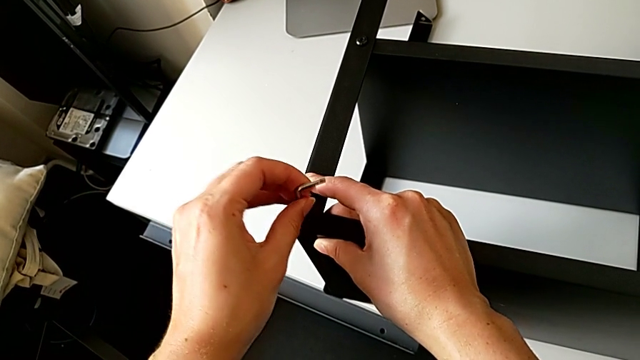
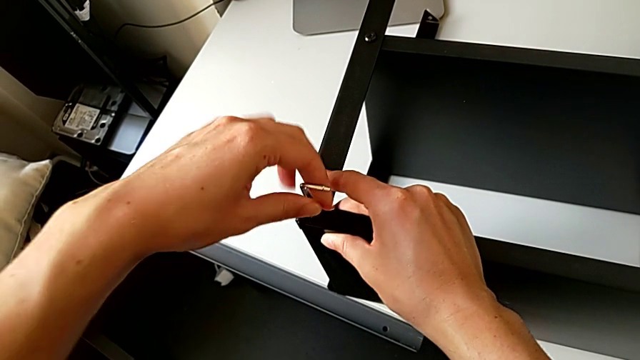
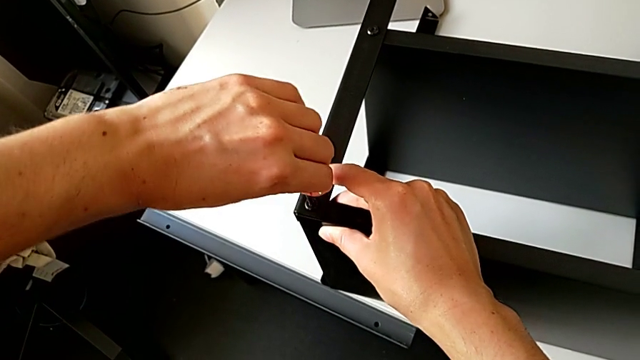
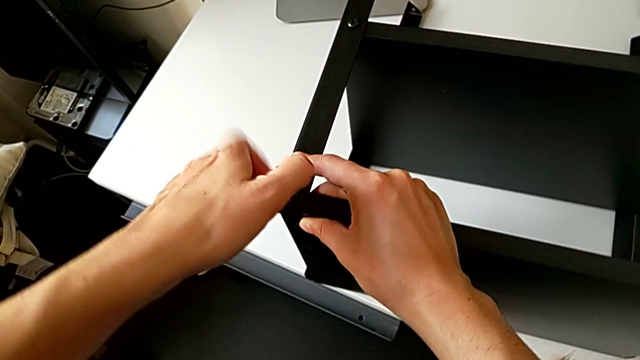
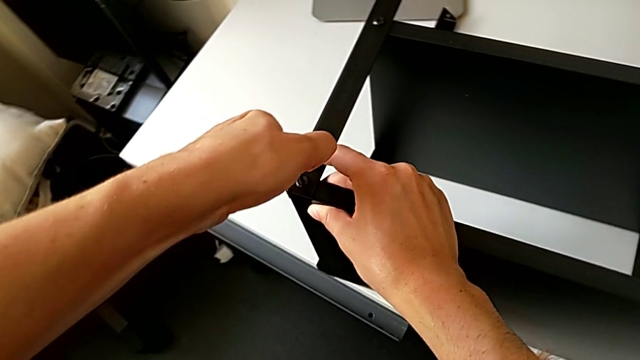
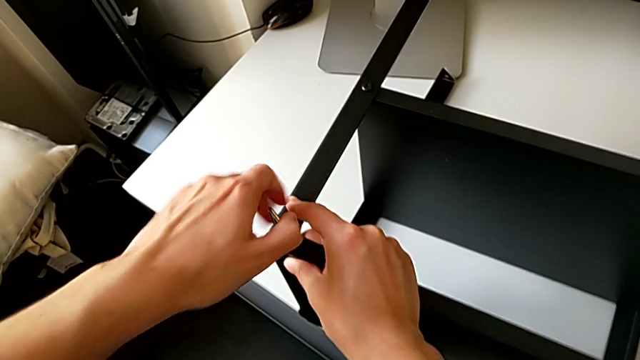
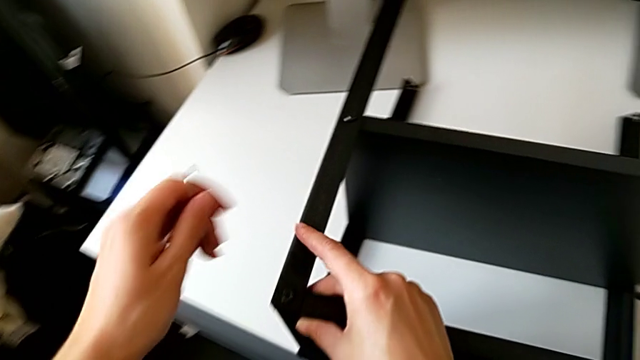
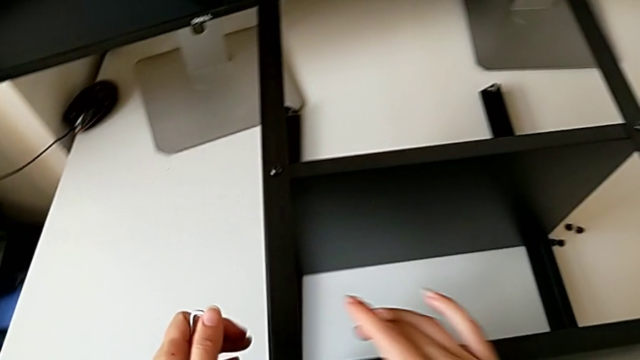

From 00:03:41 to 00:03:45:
The camera wearer is screwing the second leg onto the top table. They screw the hex socket head, withdraw the Allen wrench and inspect the nightstand.

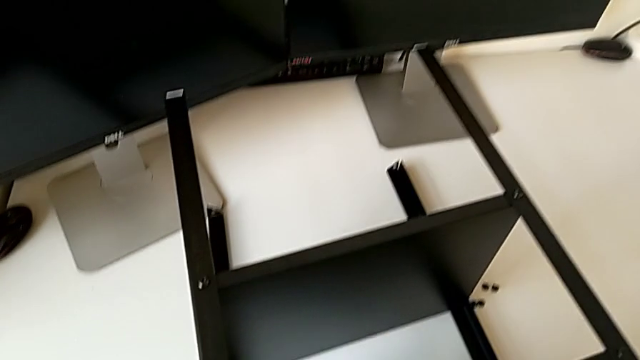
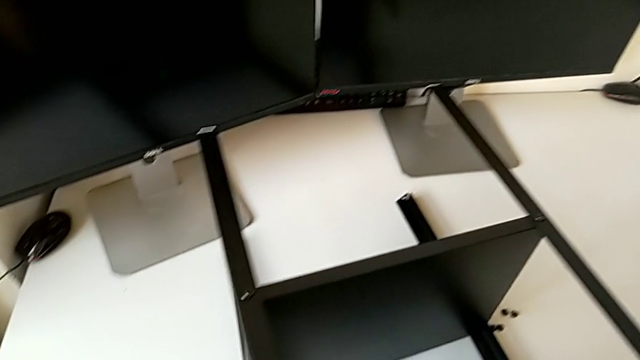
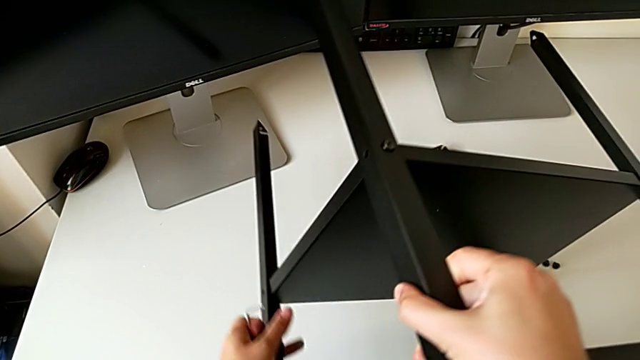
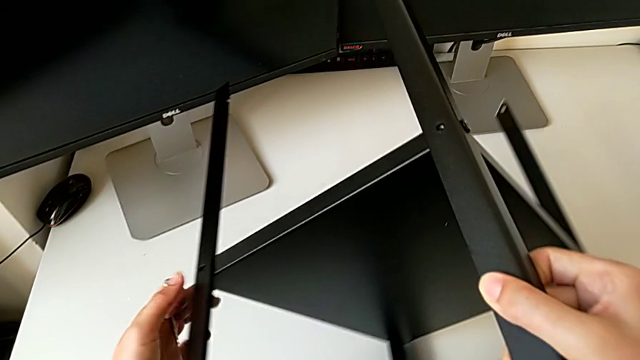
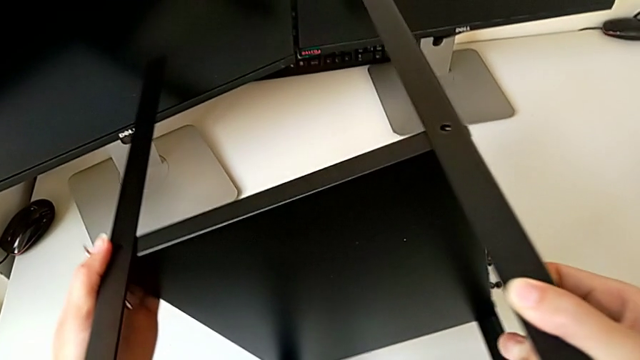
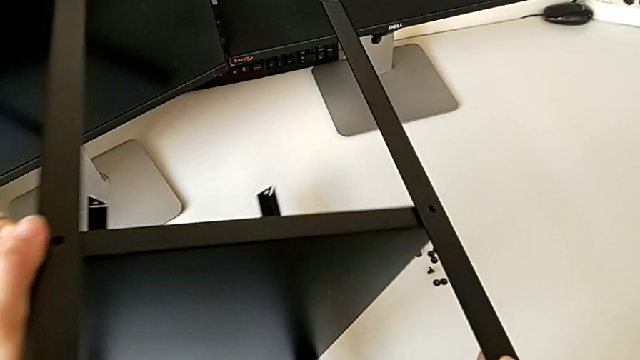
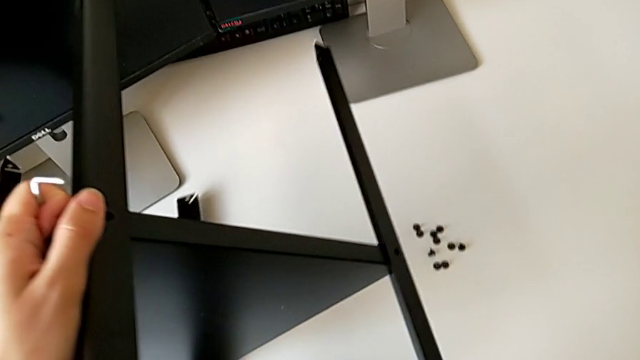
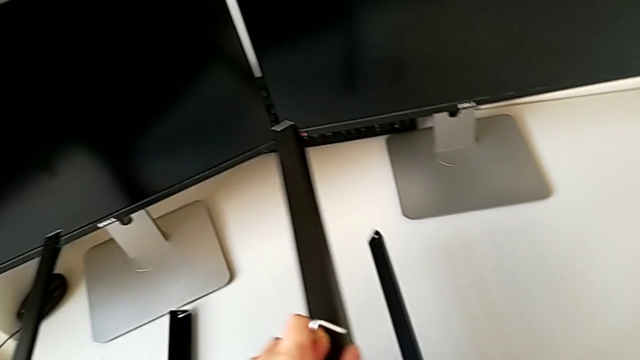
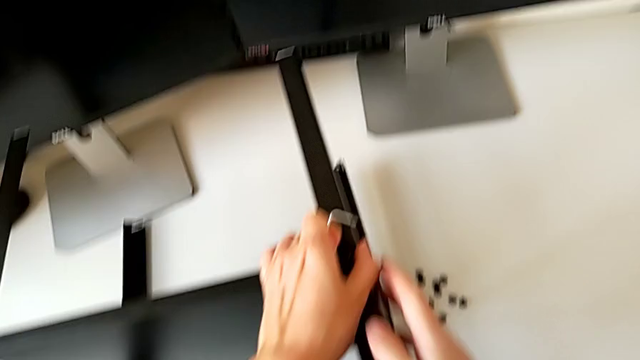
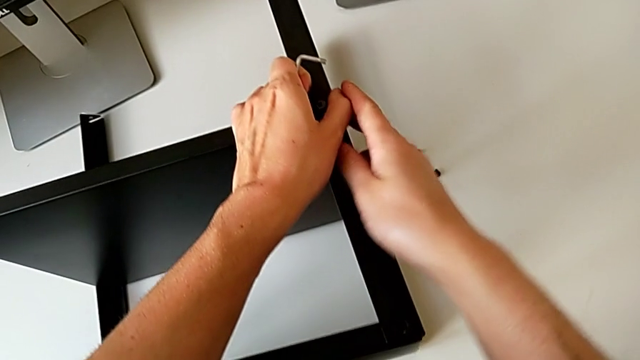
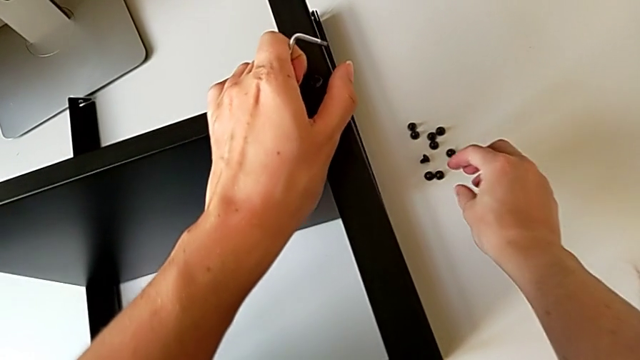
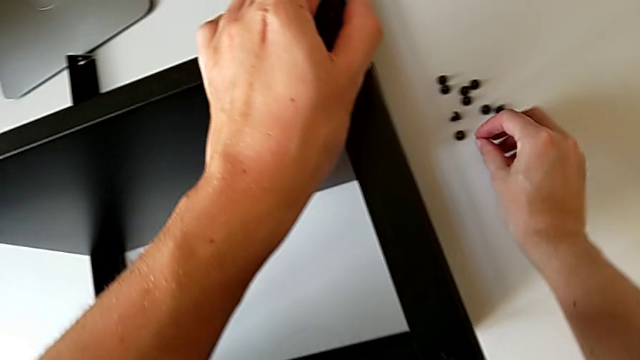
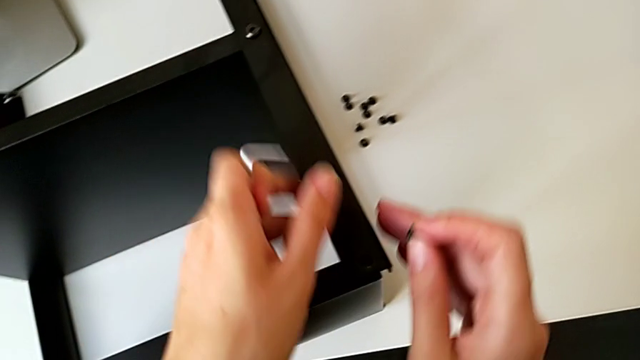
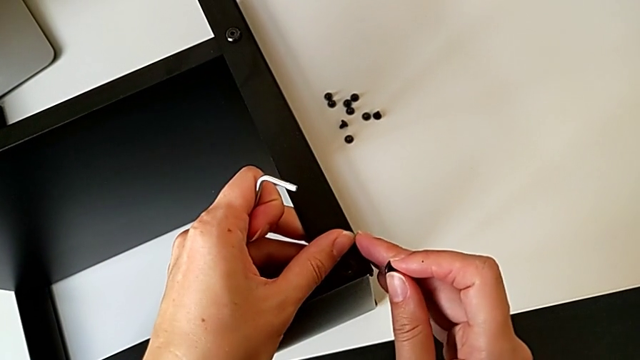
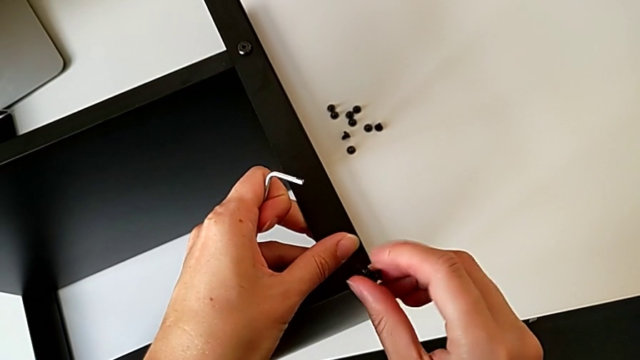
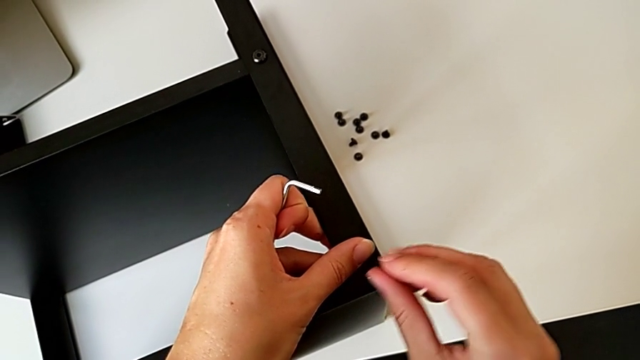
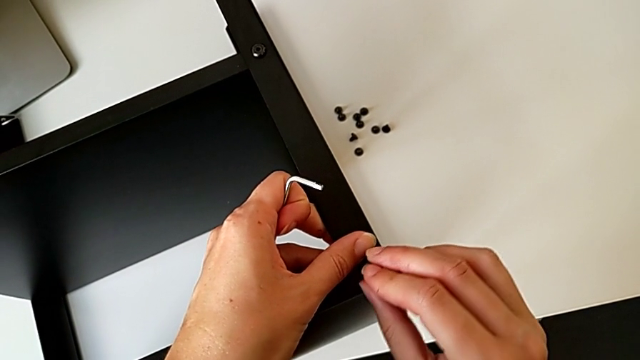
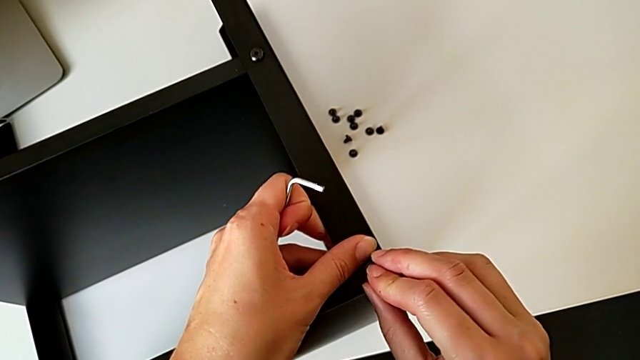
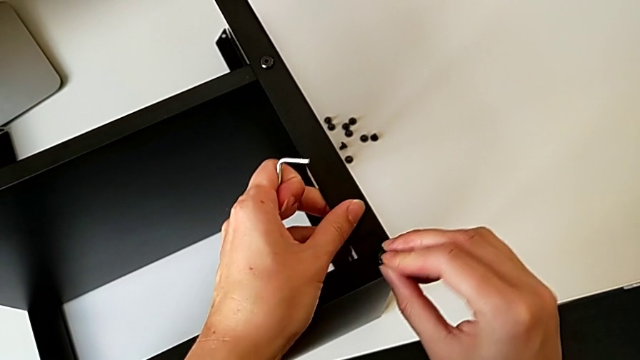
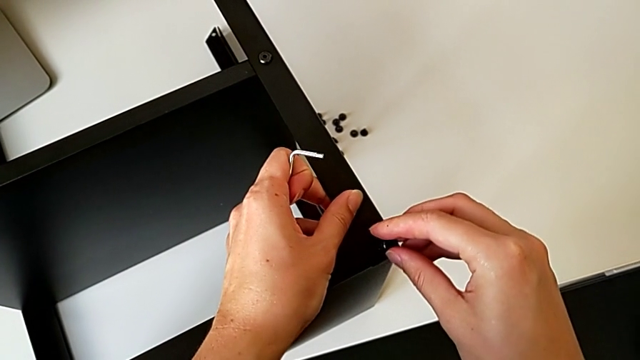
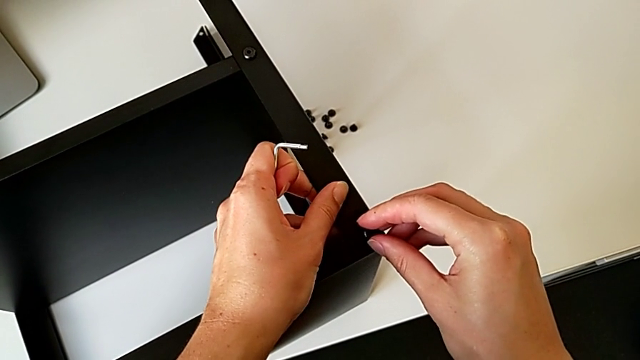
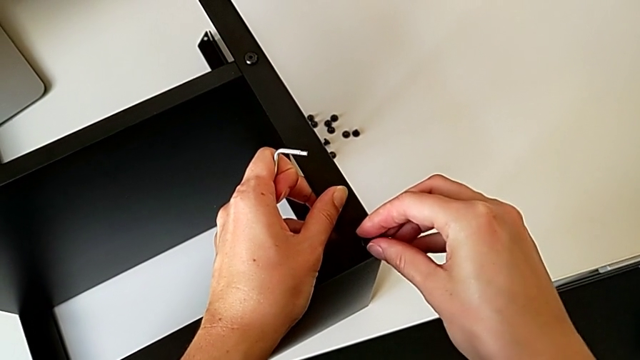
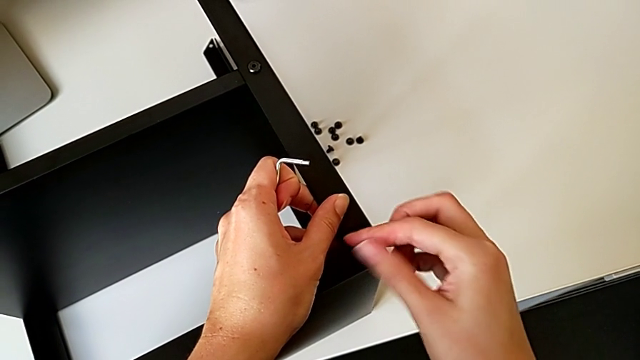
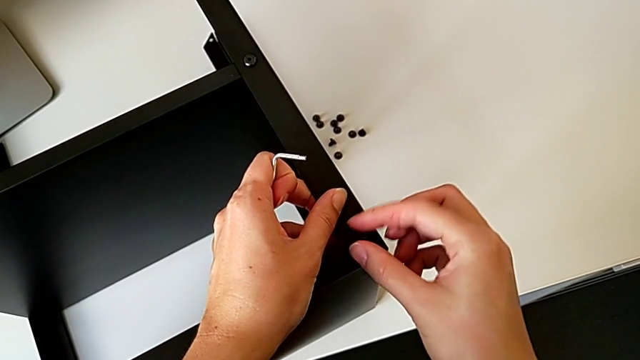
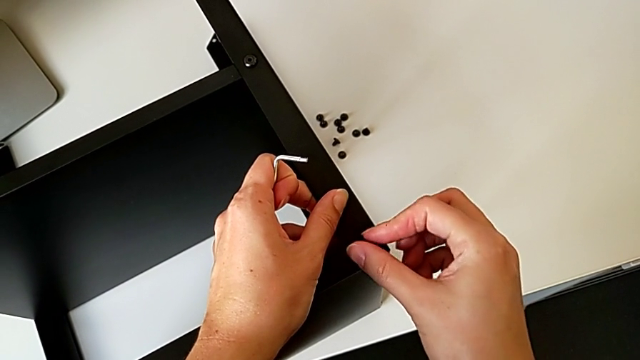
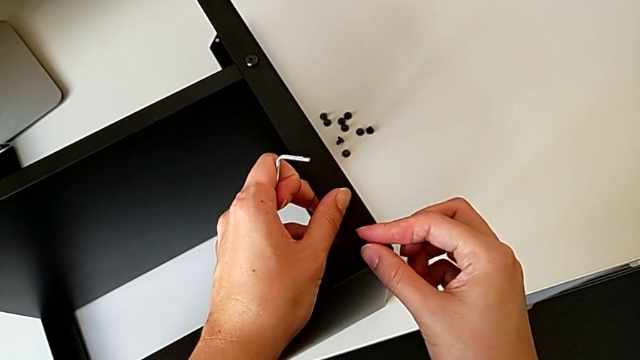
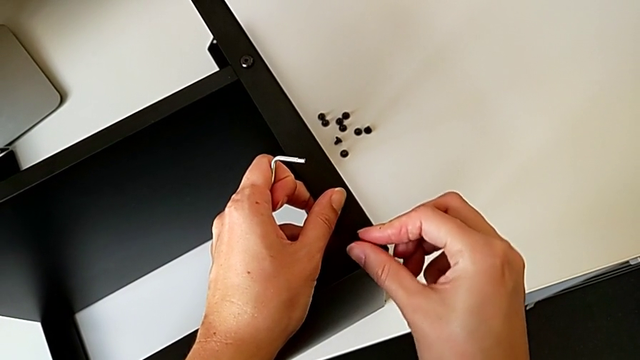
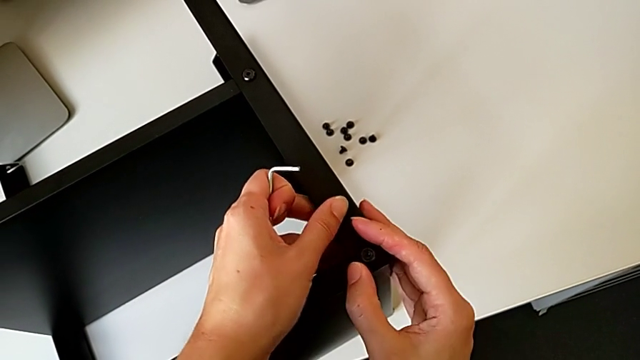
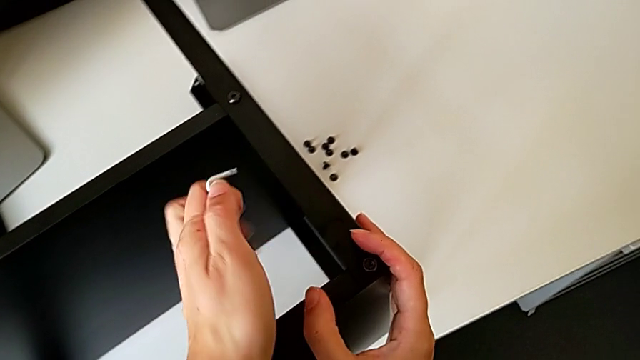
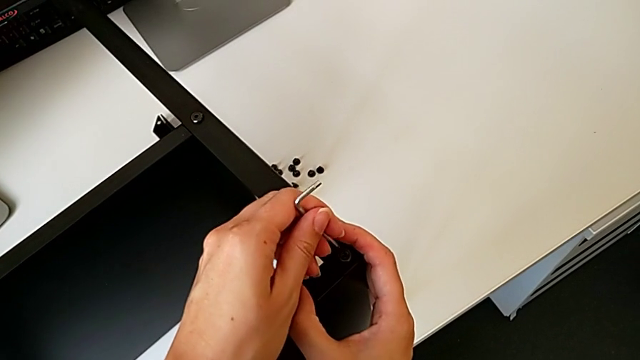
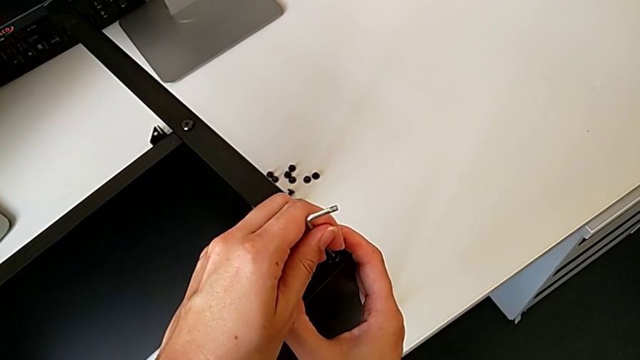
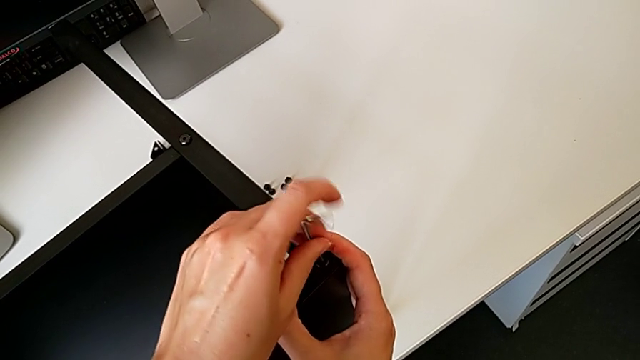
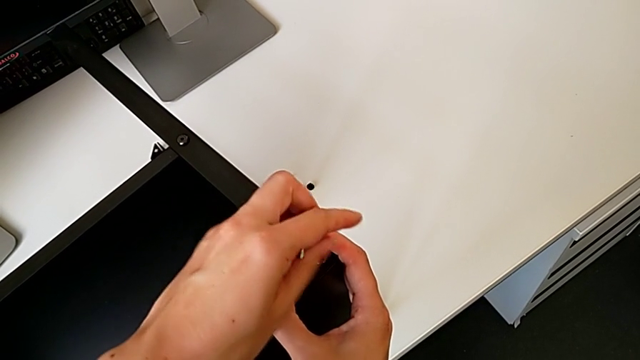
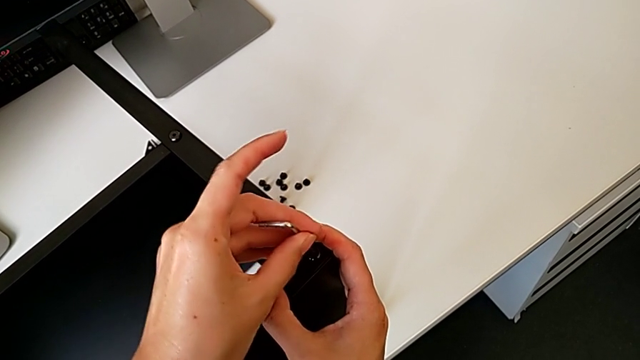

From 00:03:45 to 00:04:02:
The camera wearer is screwing the third leg onto the top table. They grab the nightstand, rotate it, place it, grab the hex socket head, align it, insert it, screw it, approach it and insert the Allen wrench.
